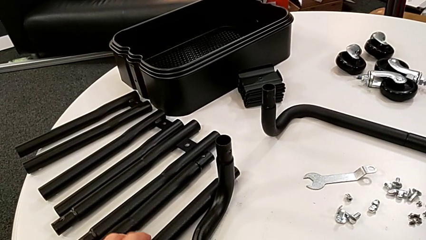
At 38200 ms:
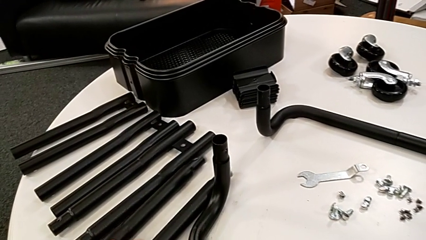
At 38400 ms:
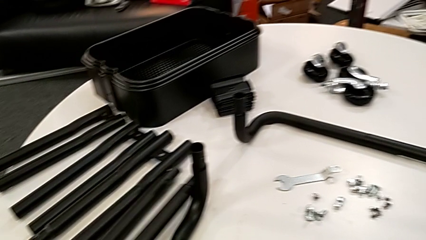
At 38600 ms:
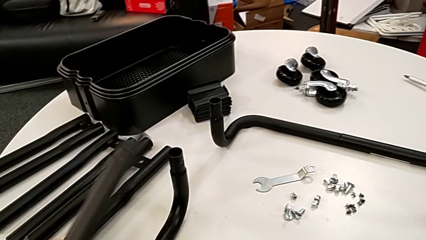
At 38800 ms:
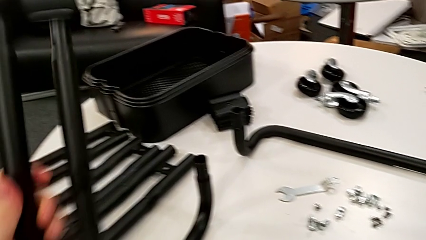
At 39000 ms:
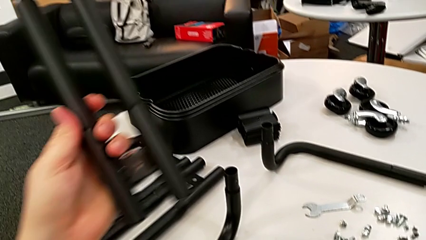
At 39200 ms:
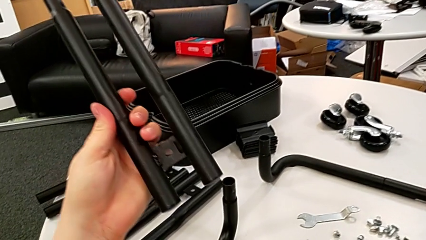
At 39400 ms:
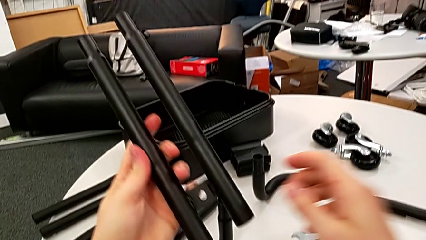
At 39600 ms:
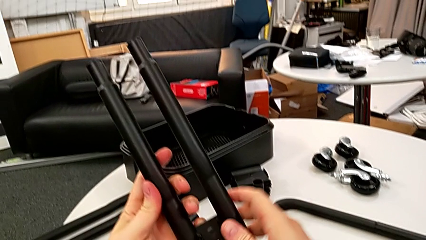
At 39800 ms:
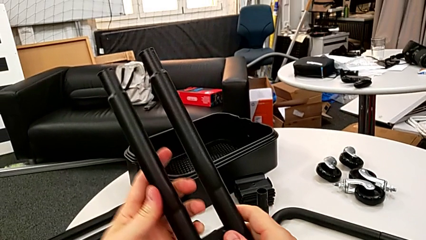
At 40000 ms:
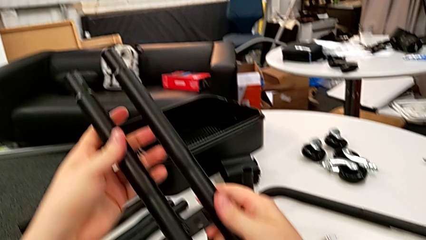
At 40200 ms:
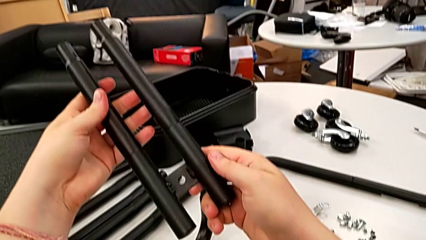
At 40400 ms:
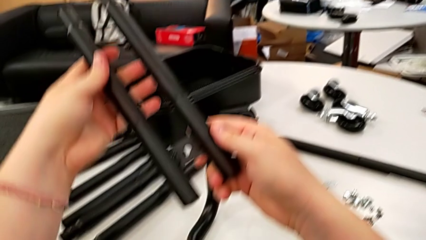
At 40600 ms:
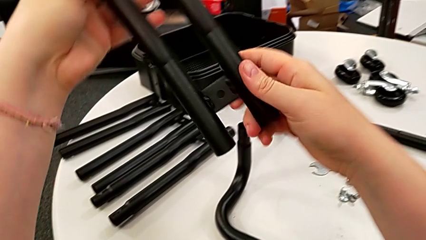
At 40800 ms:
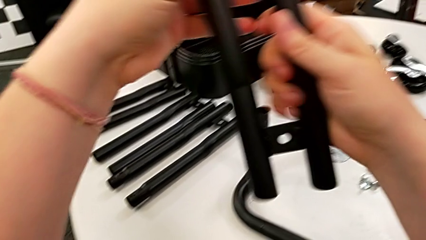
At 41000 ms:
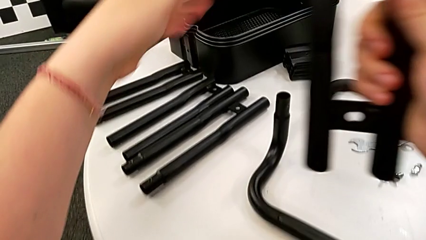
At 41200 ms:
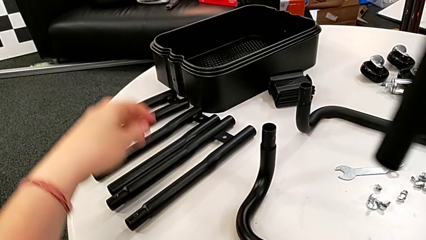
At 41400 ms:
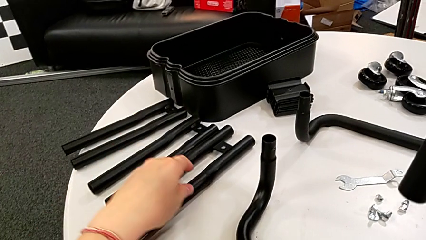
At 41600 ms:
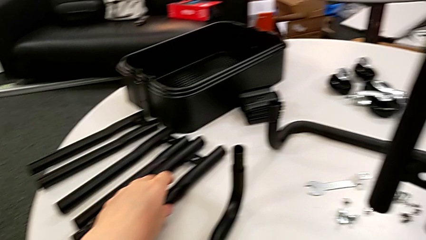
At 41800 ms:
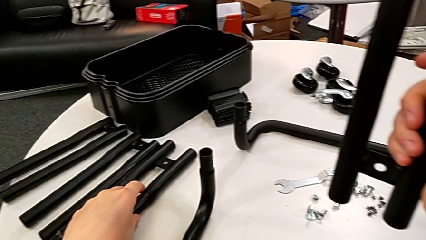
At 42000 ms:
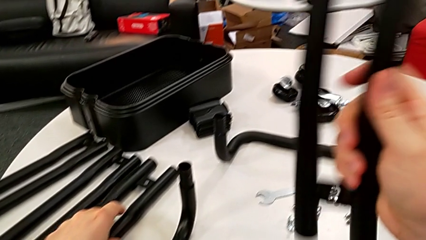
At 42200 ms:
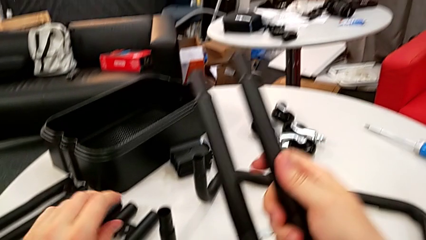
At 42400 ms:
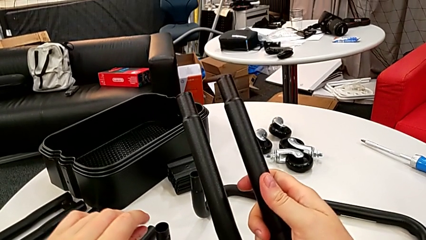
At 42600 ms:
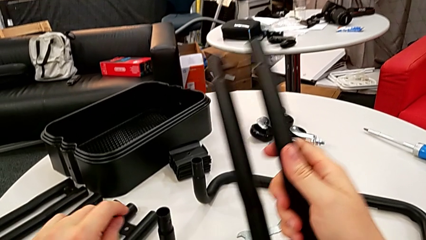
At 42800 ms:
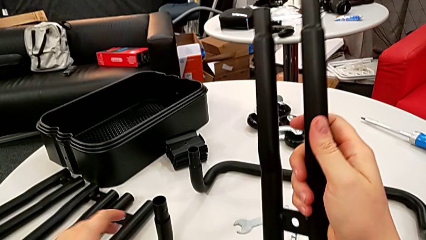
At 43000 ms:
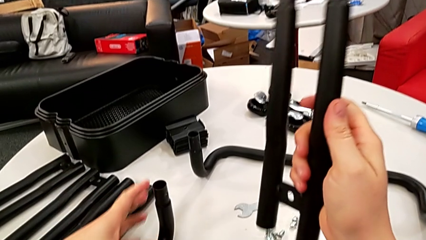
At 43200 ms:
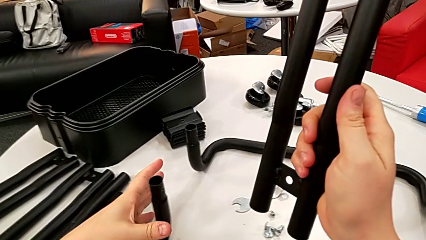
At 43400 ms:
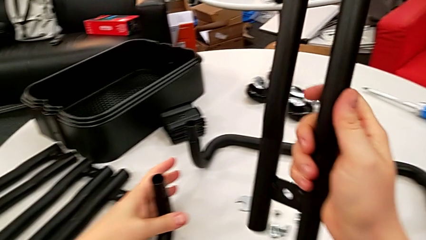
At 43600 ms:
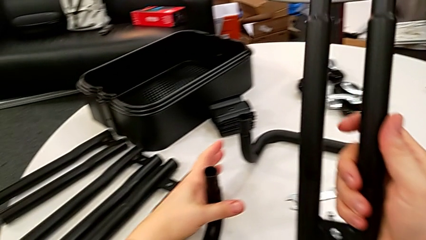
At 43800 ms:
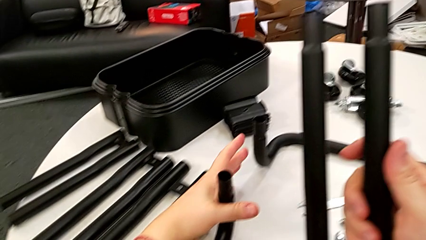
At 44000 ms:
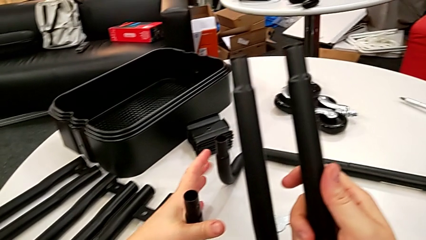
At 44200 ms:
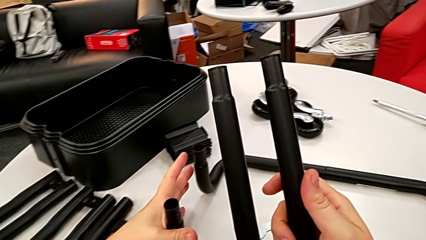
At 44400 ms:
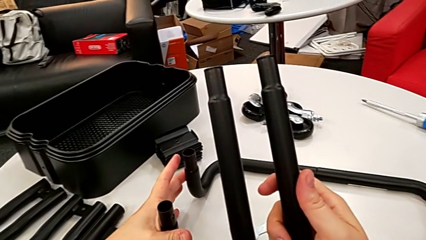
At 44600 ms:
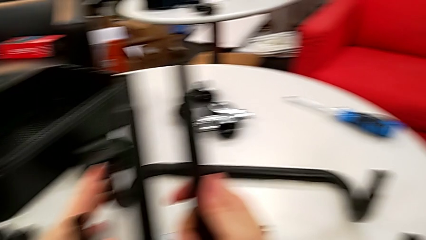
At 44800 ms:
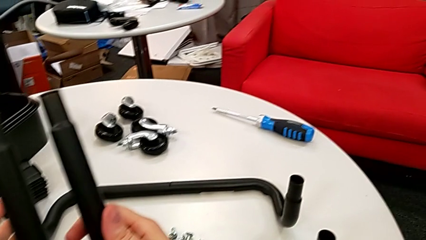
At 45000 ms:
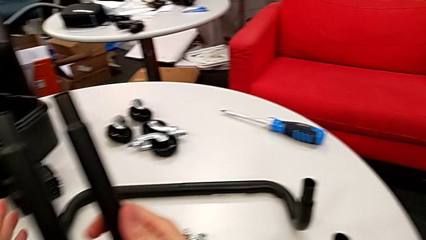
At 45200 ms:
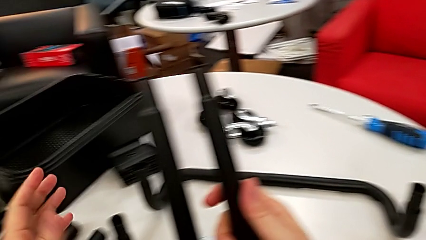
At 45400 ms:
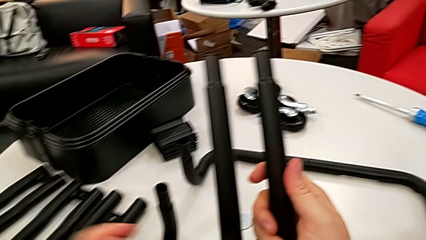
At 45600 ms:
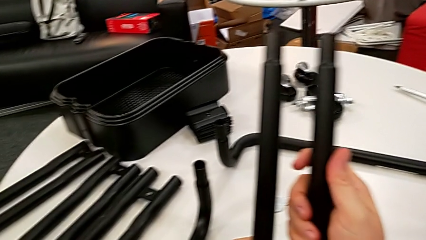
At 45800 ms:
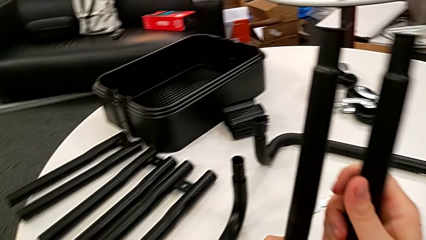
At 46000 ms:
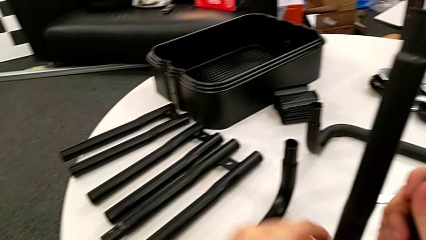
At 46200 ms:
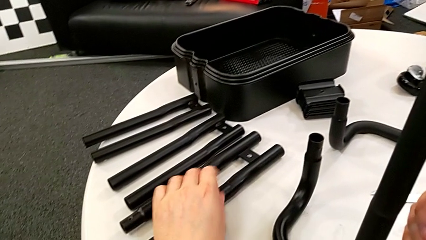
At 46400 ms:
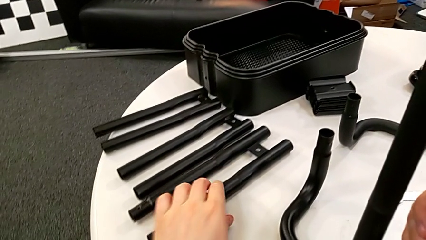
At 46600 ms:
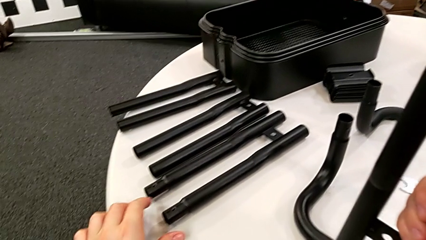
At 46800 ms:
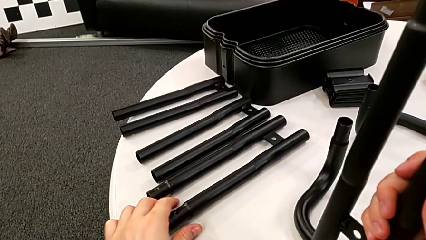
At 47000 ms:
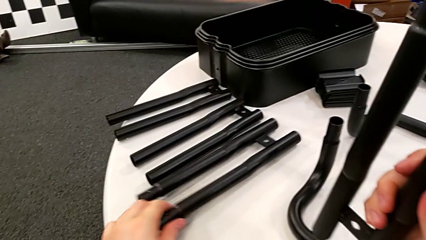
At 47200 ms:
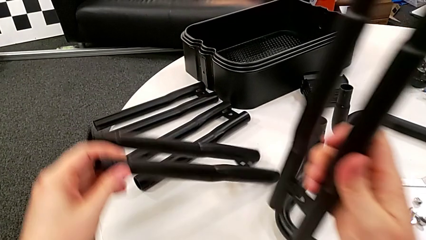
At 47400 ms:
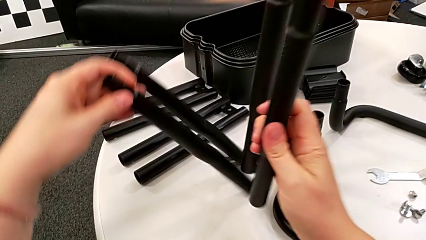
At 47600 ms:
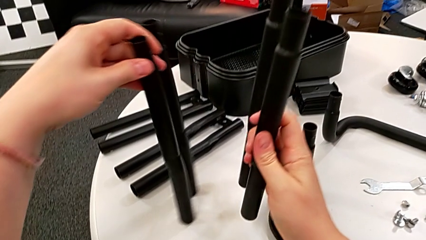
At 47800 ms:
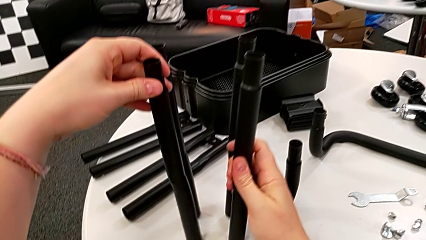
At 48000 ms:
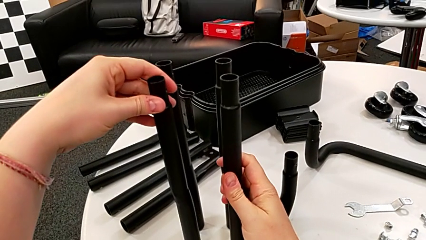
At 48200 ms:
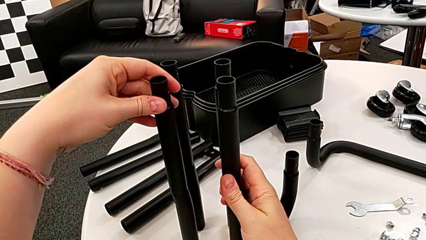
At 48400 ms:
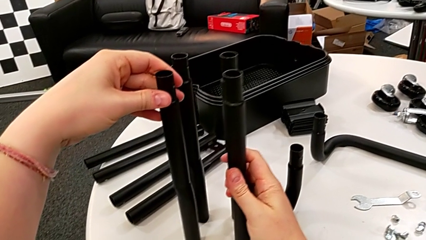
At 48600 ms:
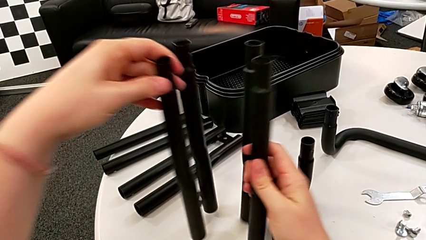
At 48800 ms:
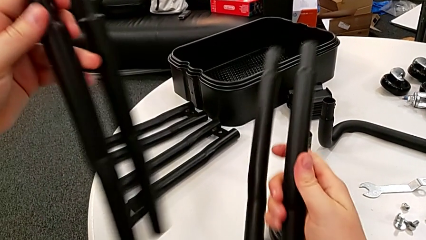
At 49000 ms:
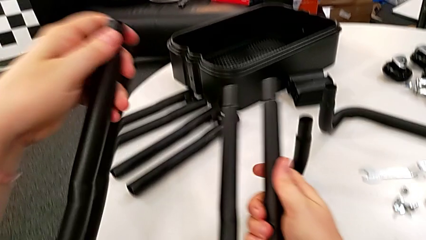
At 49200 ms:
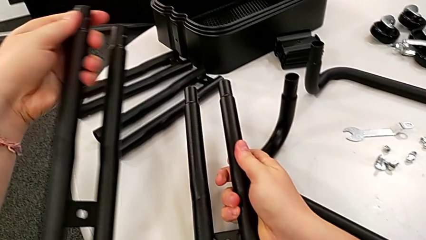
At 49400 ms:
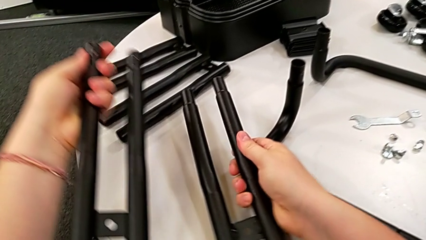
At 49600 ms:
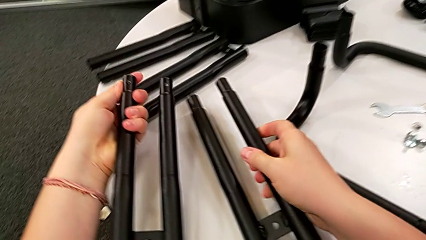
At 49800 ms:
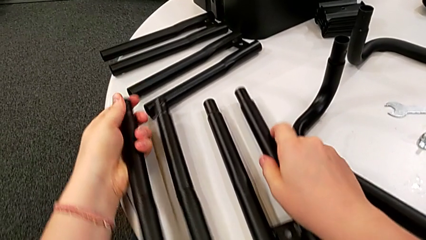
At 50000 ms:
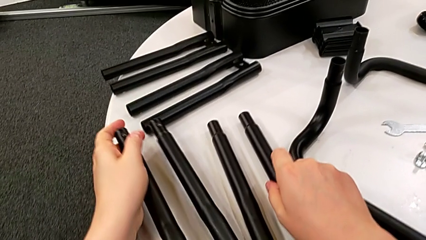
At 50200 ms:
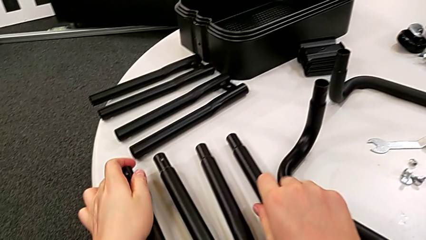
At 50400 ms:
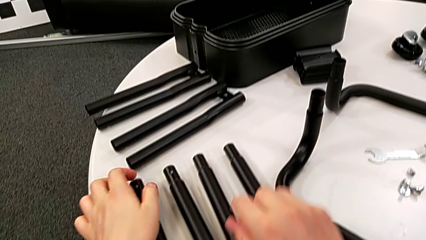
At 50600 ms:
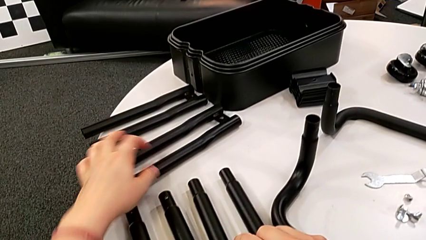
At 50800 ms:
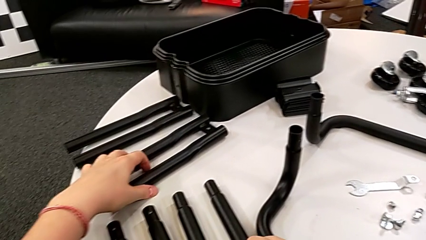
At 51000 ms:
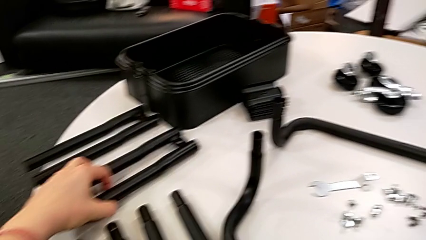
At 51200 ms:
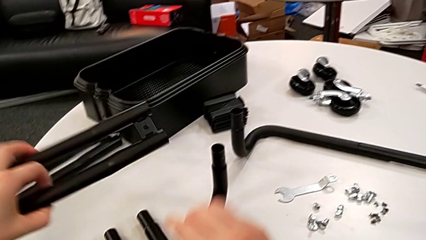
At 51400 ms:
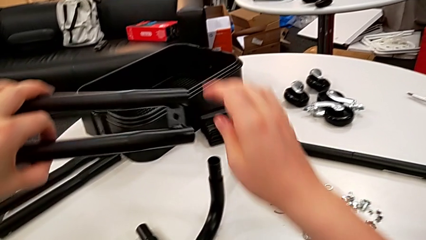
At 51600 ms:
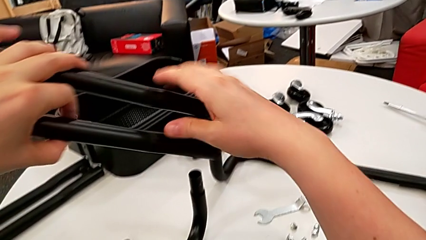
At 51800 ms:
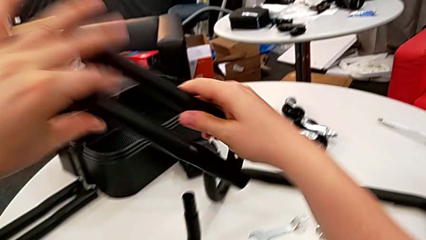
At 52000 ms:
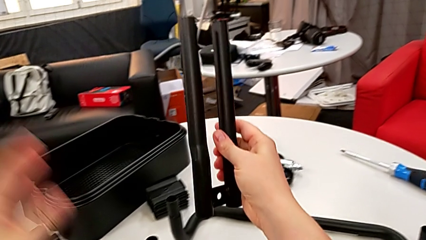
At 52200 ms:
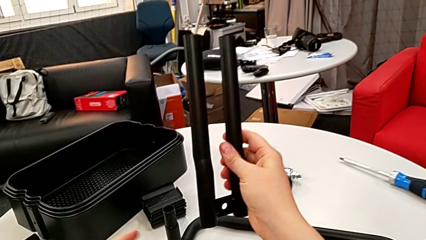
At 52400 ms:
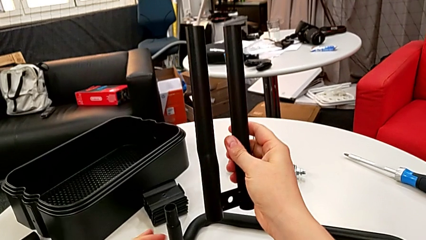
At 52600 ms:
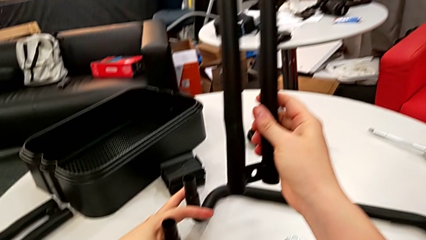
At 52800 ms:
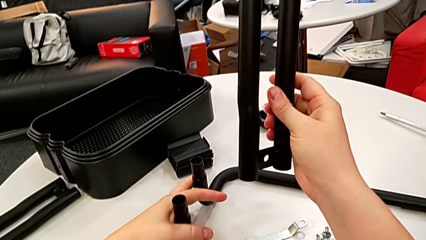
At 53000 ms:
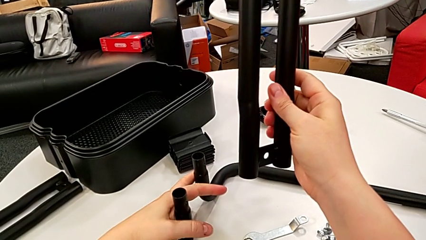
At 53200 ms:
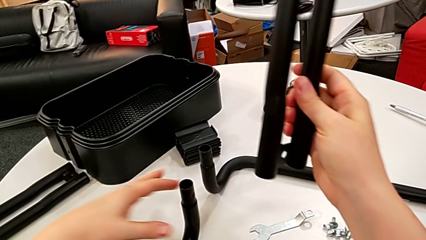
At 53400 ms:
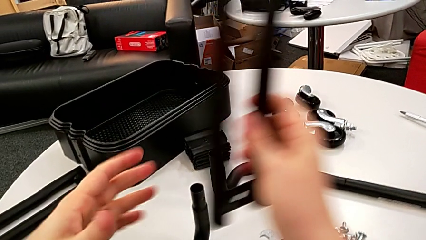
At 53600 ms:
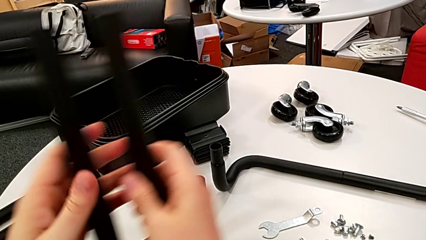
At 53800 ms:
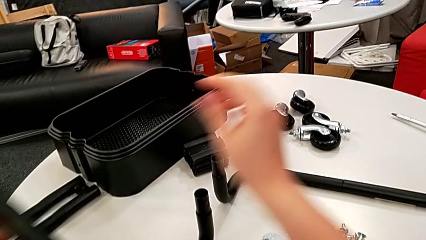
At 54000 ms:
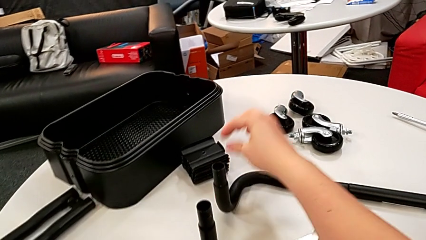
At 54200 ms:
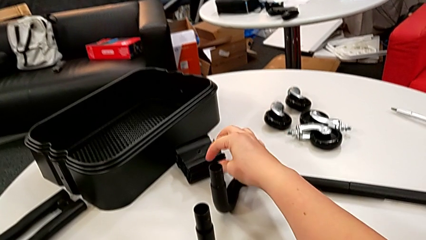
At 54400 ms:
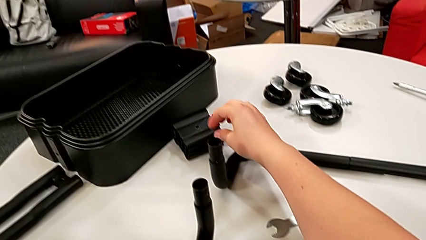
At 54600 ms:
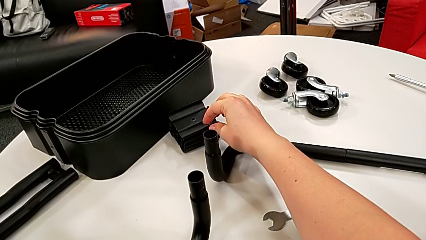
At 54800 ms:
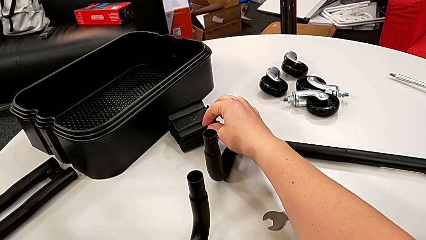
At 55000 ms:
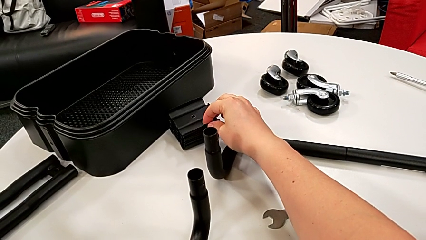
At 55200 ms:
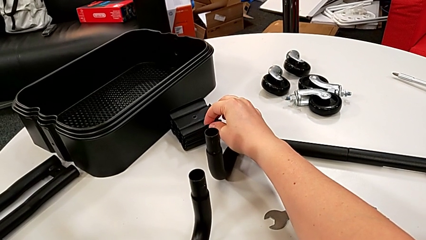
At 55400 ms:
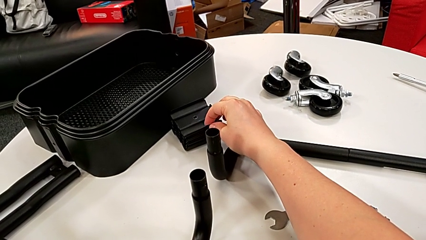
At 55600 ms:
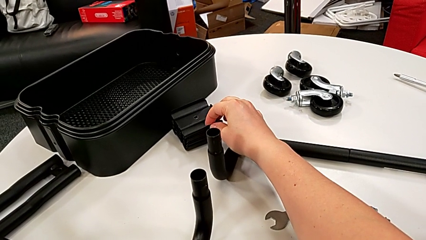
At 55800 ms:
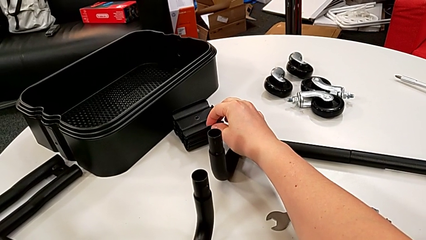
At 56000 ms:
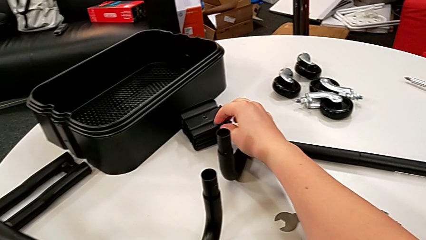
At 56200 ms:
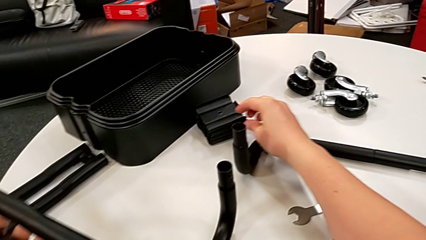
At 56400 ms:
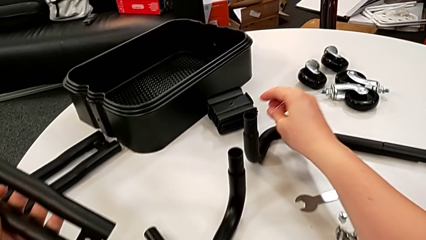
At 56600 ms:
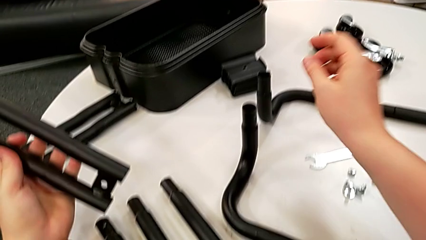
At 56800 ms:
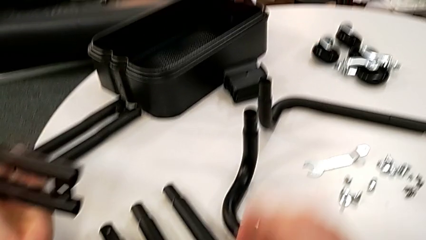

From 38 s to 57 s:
The camera wearer is mounting the first side bars. They grab the black leg, lift it, wrongly grab the black frame, grab the black leg, lift it, wrongly drop it, grab the black leg and wrongly grab the black frame.
